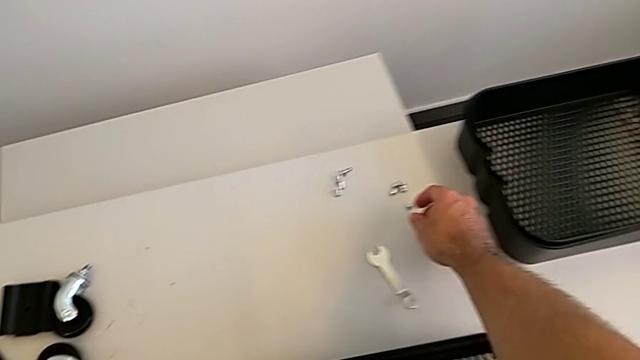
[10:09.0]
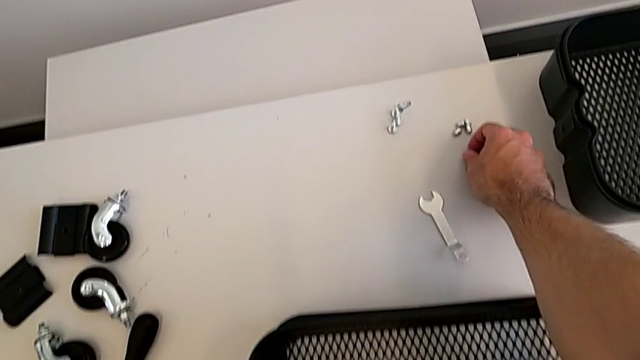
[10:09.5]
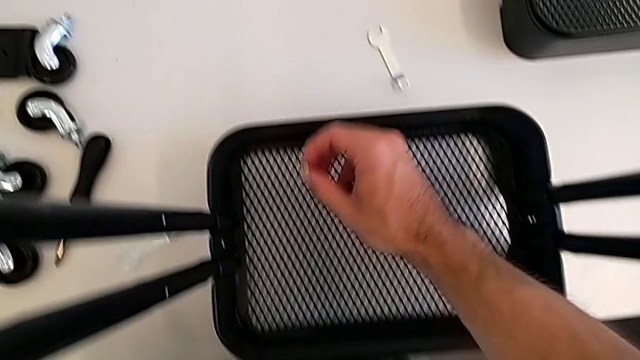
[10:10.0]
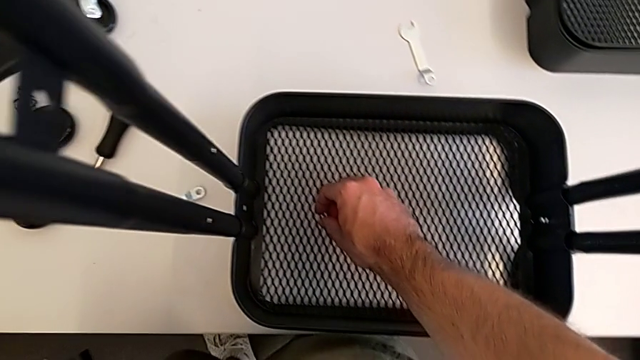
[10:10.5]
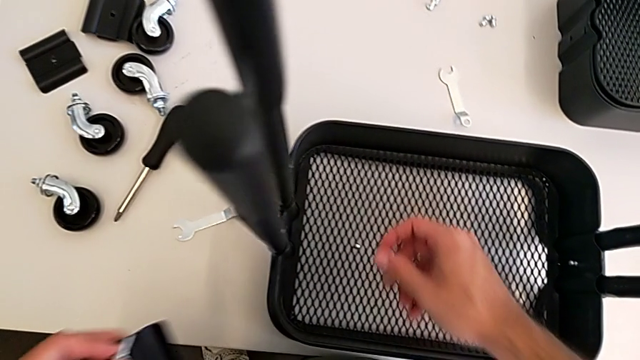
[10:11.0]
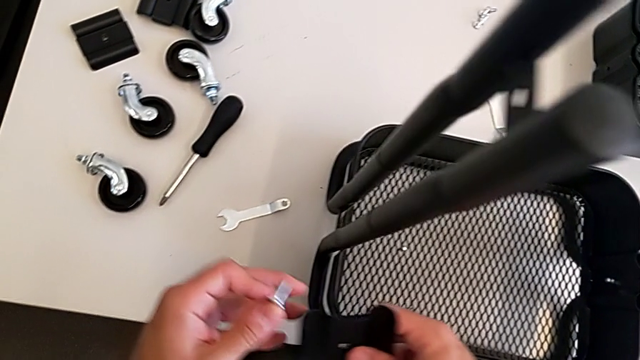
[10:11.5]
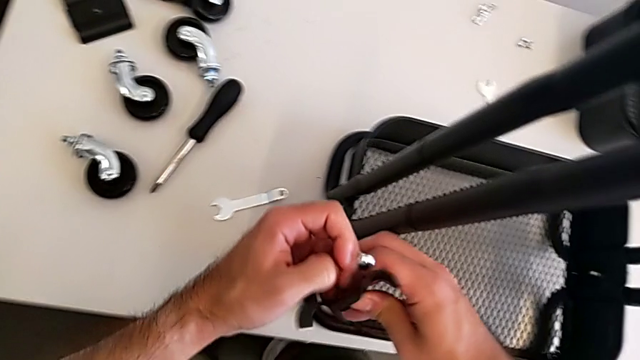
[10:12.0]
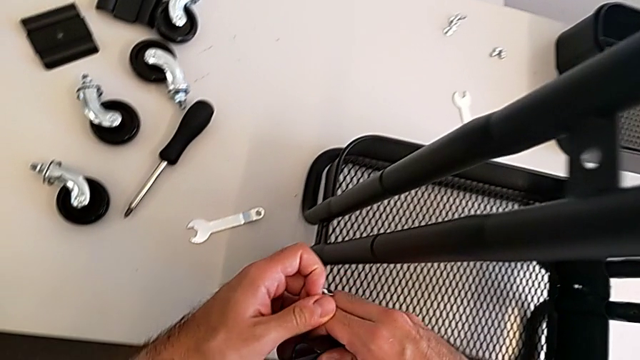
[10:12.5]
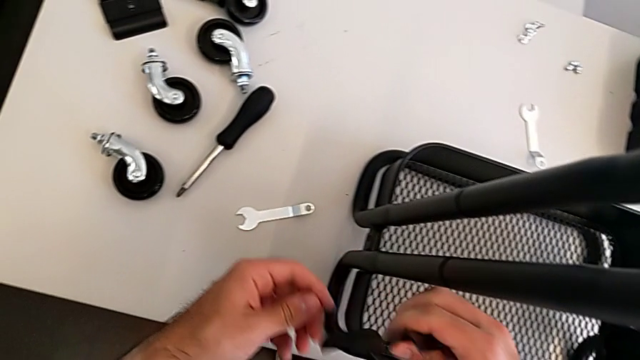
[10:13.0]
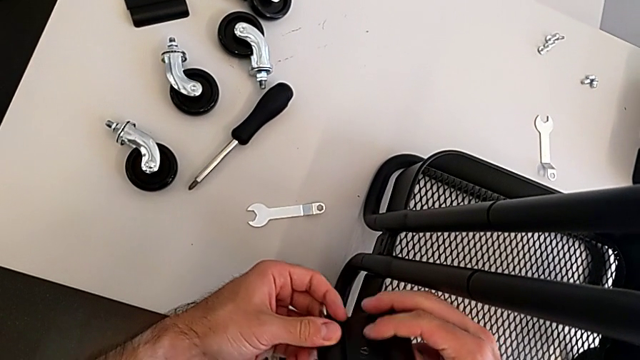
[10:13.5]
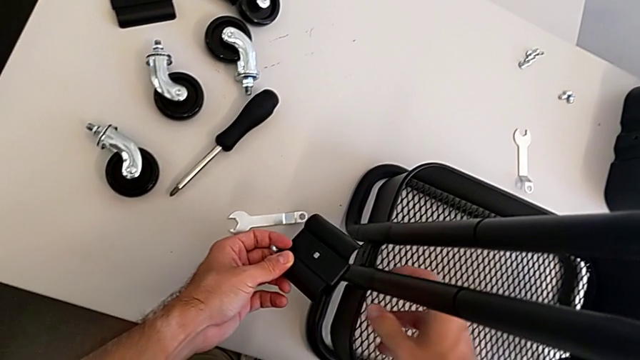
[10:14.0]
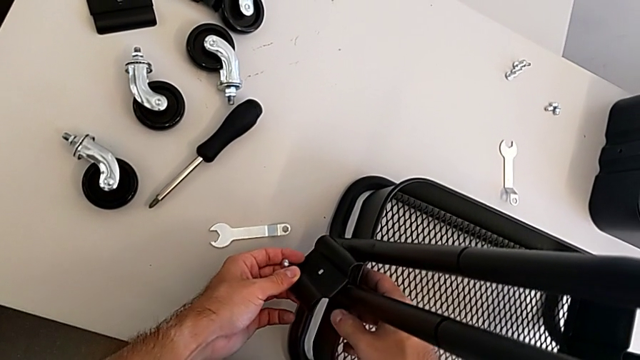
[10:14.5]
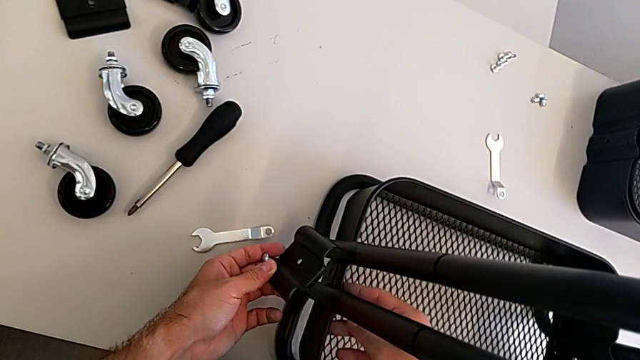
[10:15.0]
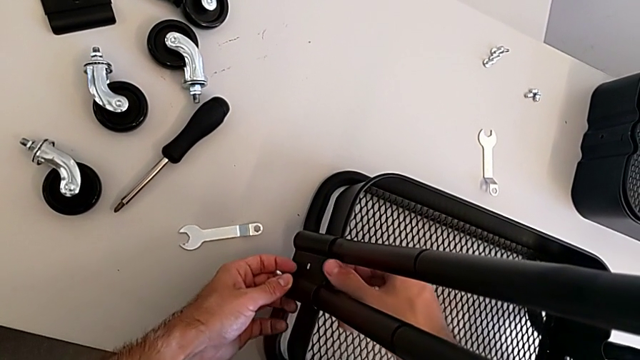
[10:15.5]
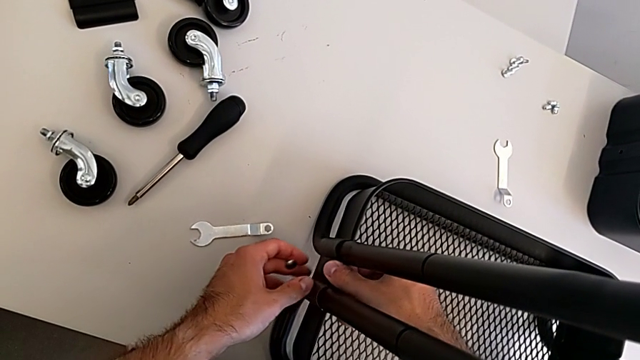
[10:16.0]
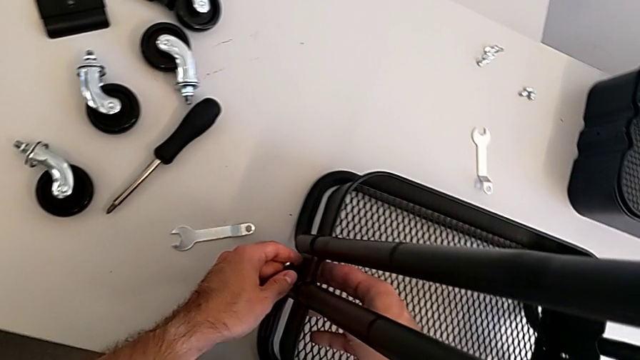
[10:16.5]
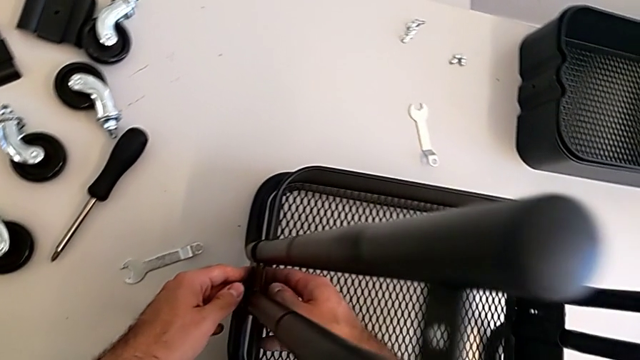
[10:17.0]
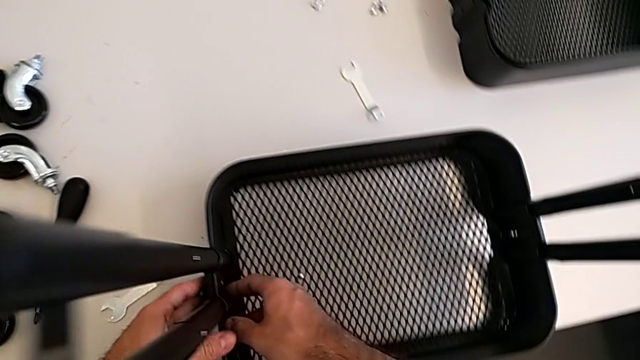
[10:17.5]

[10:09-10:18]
The camera wearer is screwing the second bracket onto the bottom grid tray. They place the second hexagon cap nut and stack the second bracket.

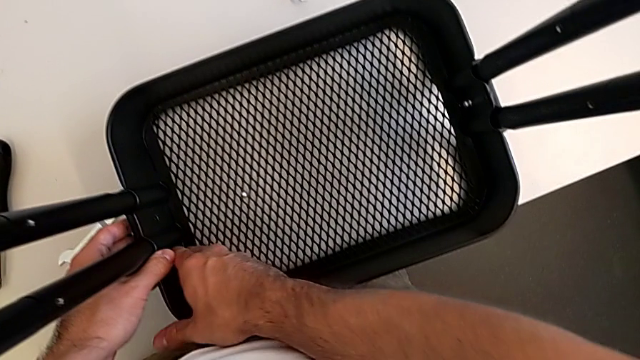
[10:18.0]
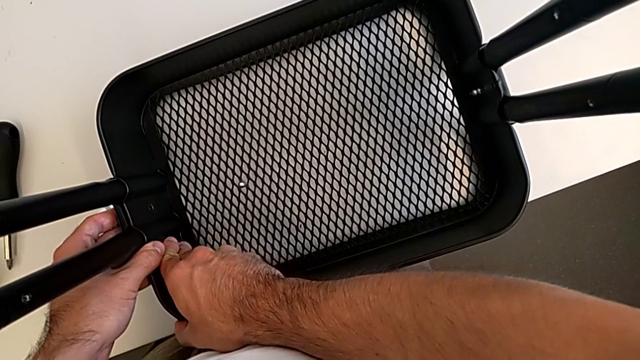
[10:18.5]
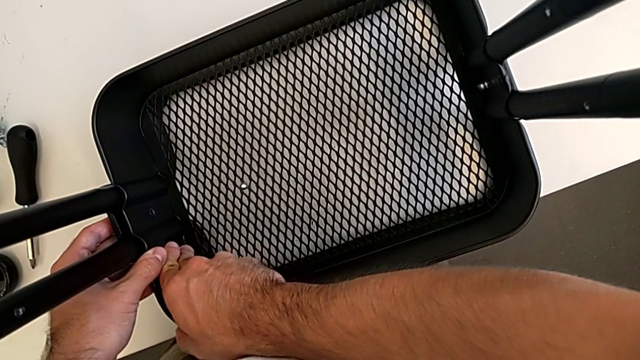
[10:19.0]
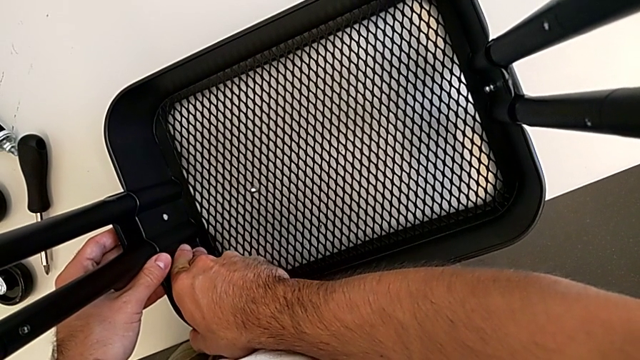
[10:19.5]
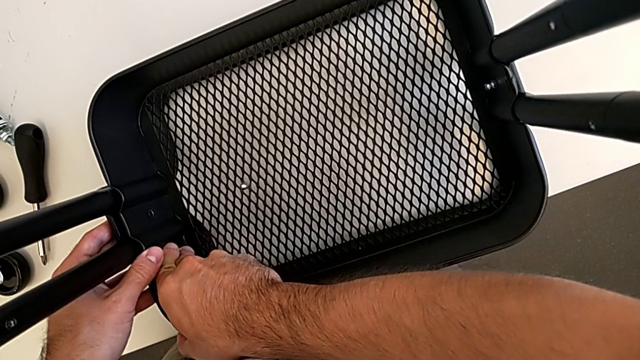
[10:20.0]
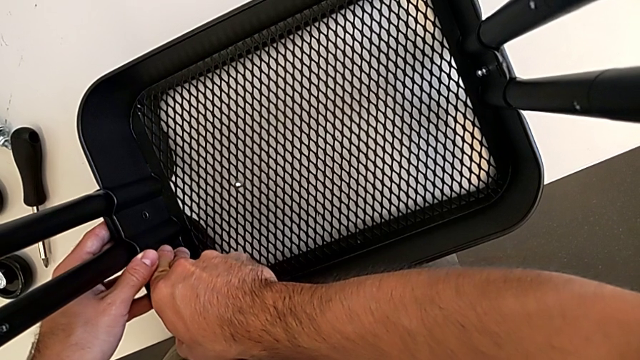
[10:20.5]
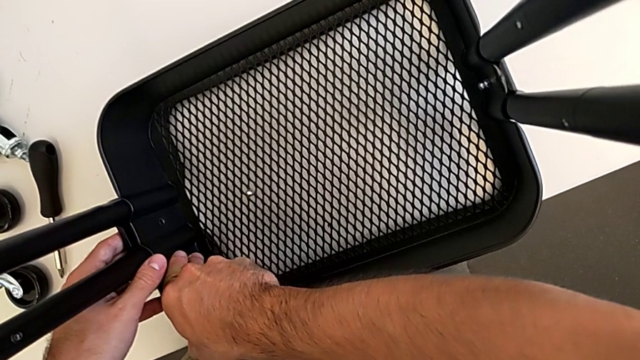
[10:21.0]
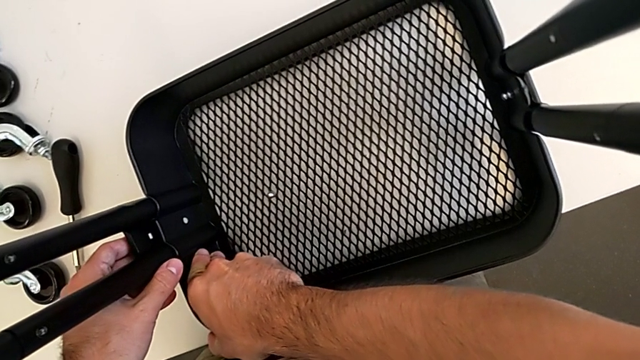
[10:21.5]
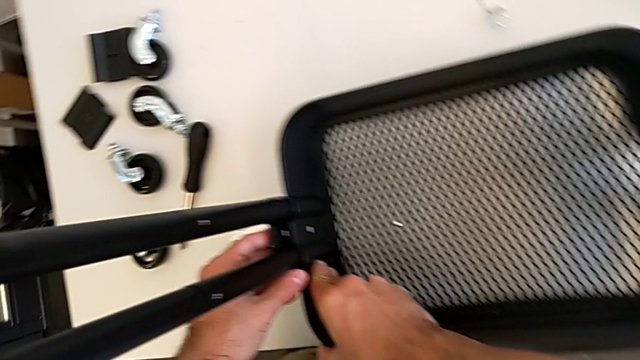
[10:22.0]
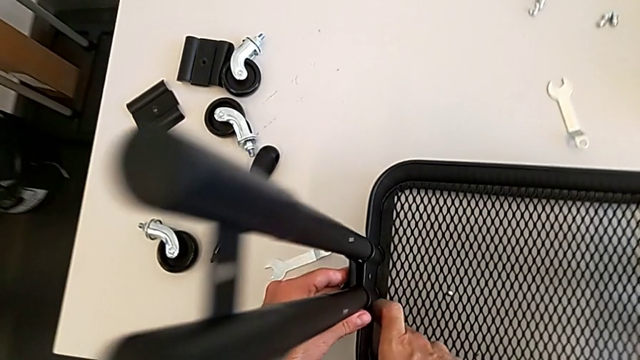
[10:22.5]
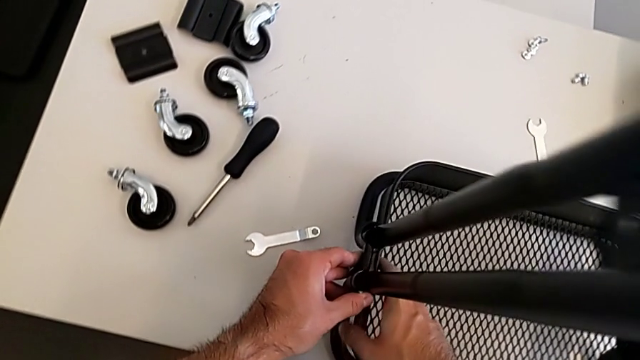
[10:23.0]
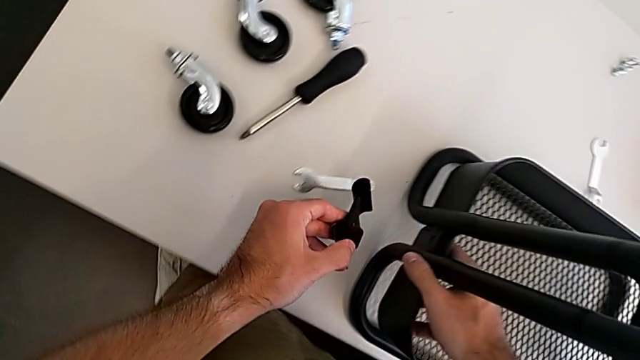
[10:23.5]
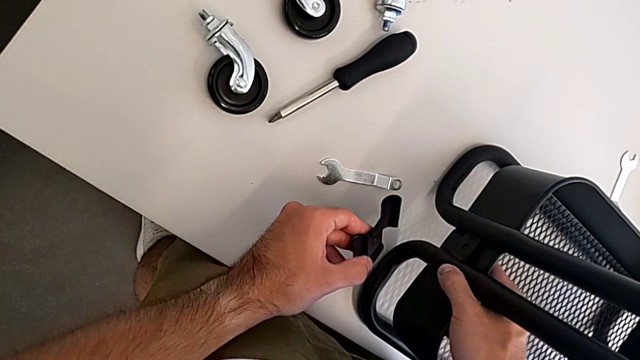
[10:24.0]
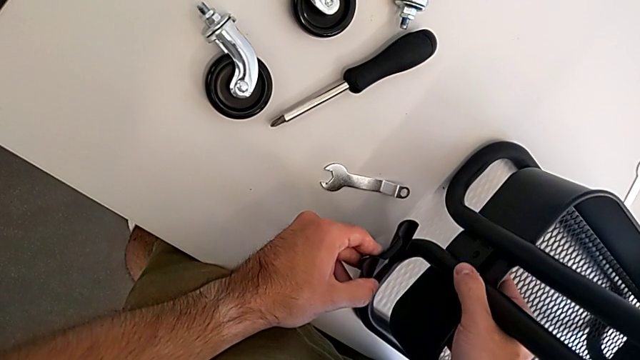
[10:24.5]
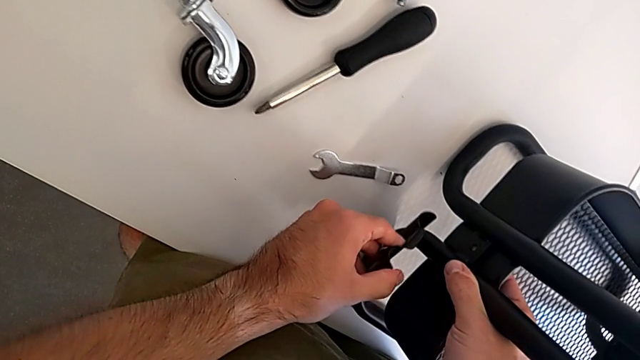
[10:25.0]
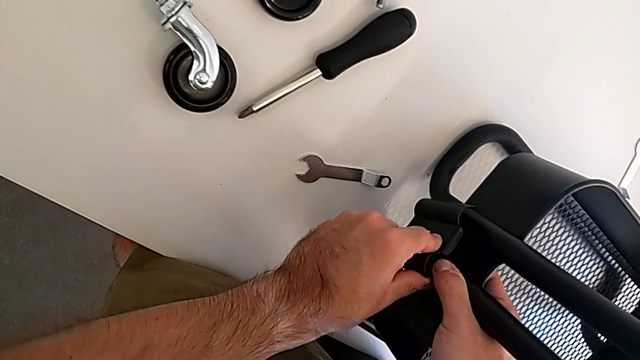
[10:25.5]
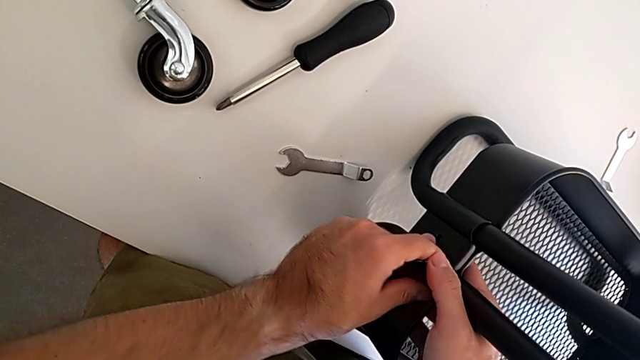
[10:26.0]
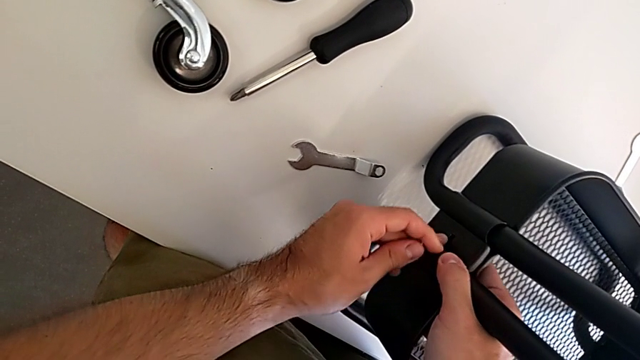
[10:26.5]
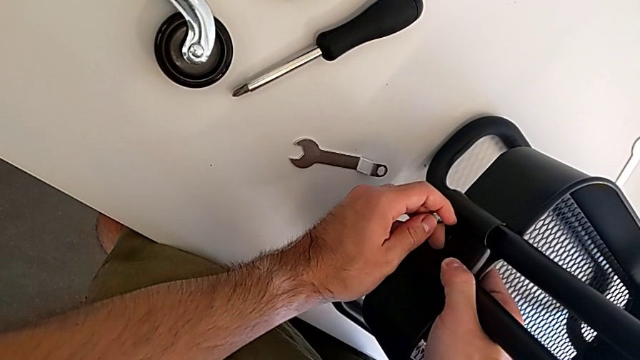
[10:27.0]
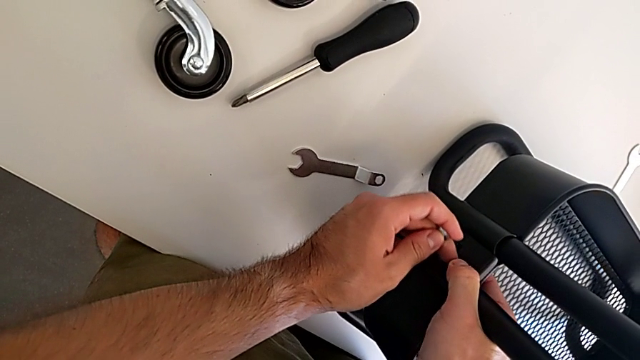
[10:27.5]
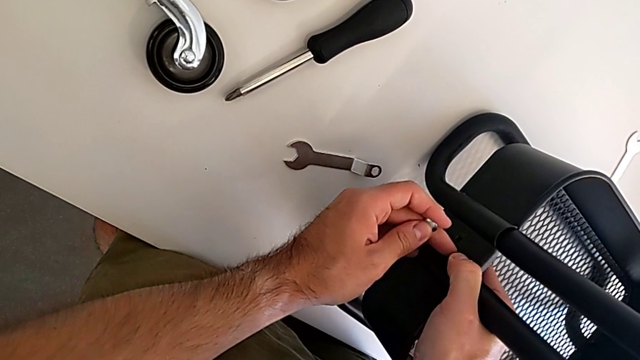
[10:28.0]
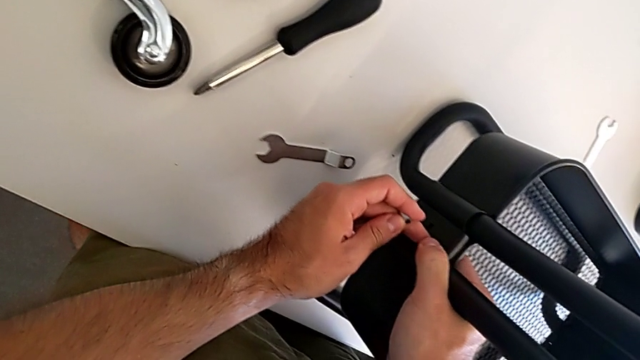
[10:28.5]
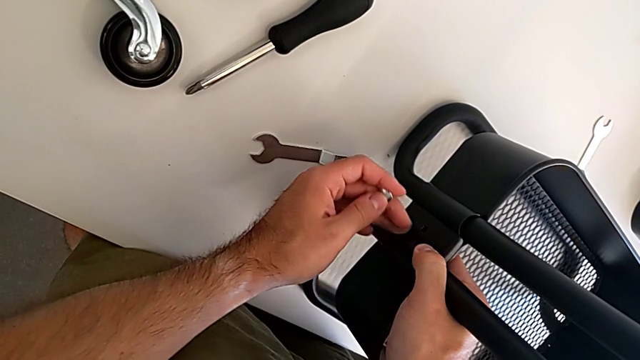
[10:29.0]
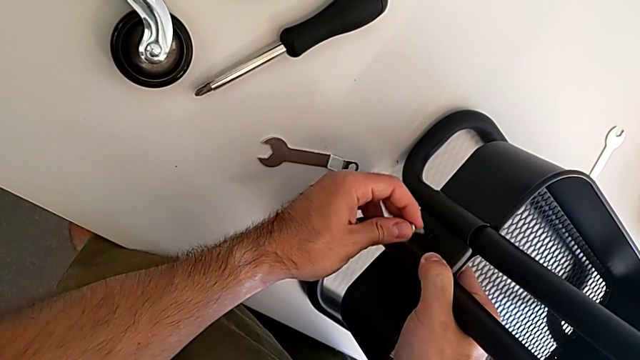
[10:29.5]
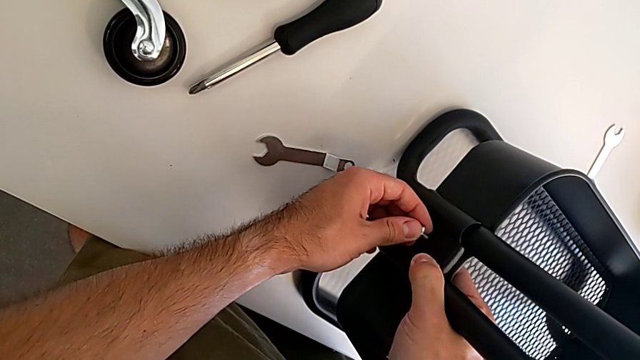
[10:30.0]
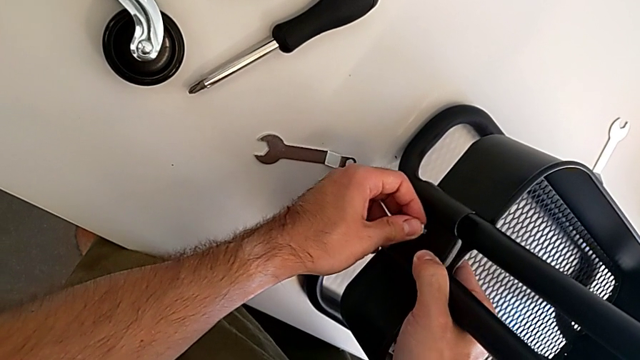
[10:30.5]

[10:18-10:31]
The camera wearer is screwing the second bracket onto the bottom grid tray. They keep aligning the second bracket.
